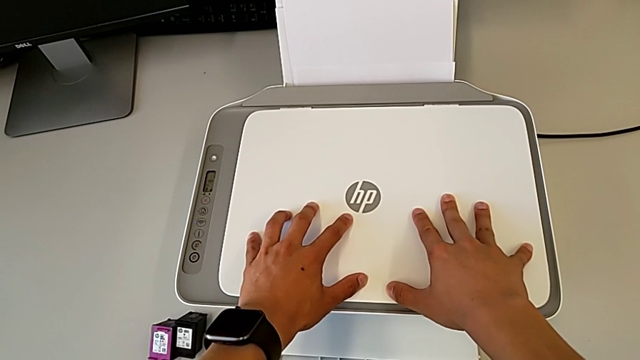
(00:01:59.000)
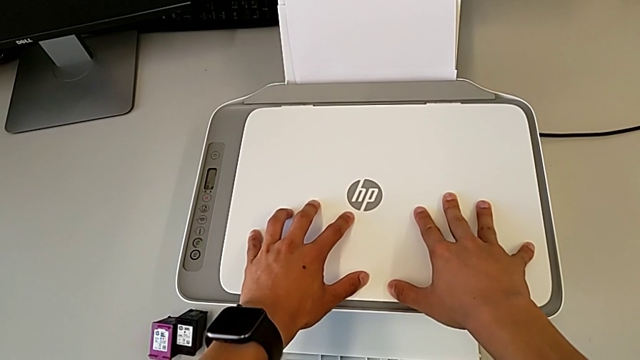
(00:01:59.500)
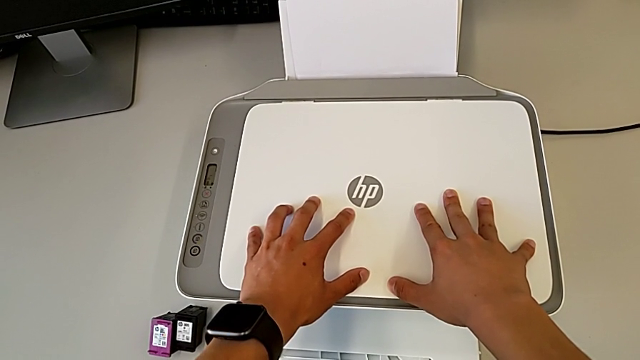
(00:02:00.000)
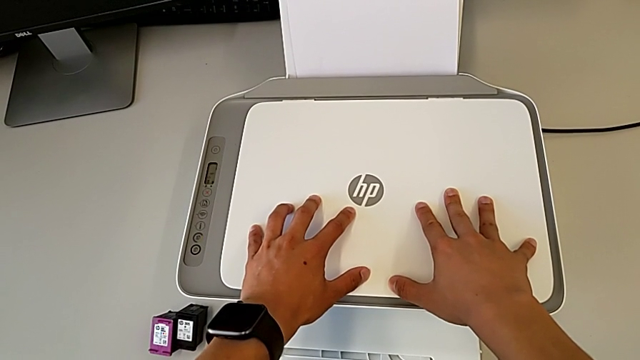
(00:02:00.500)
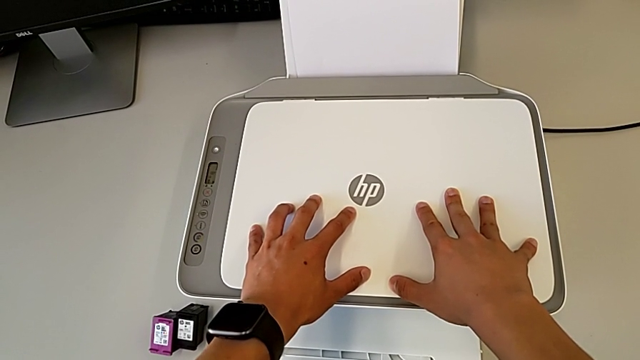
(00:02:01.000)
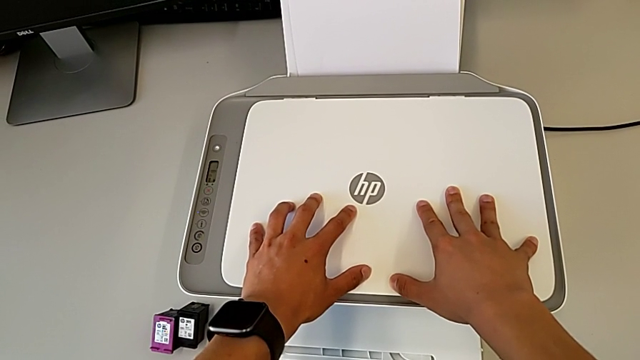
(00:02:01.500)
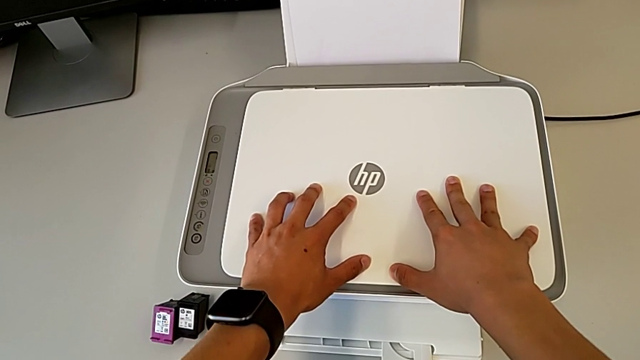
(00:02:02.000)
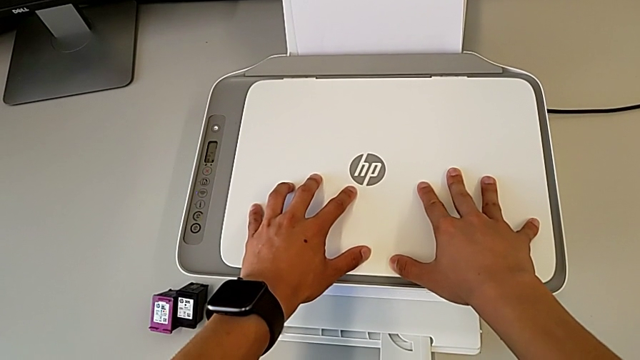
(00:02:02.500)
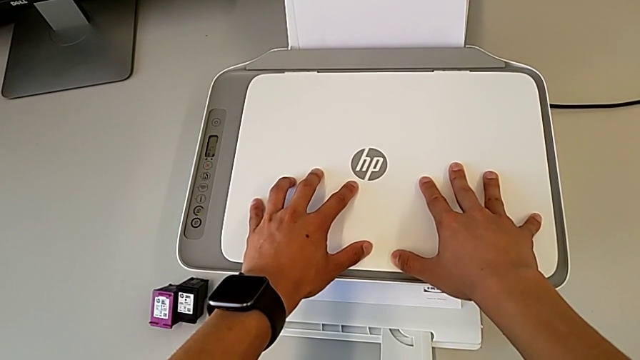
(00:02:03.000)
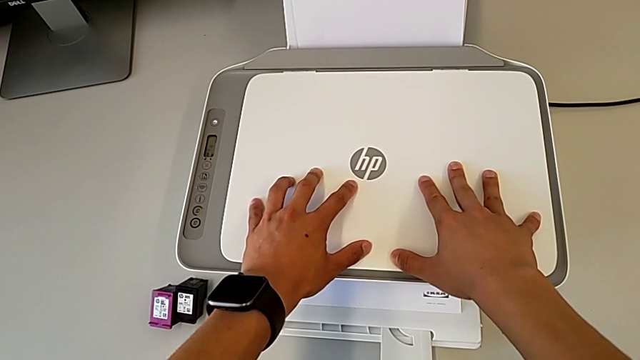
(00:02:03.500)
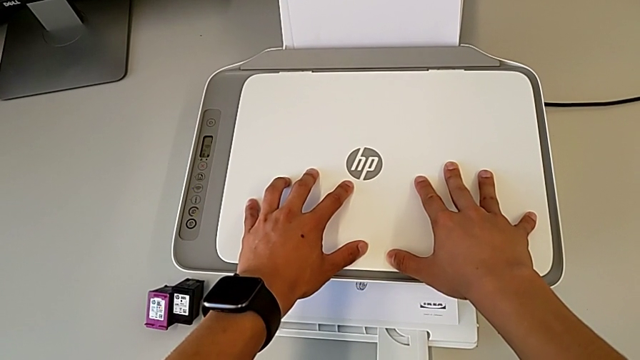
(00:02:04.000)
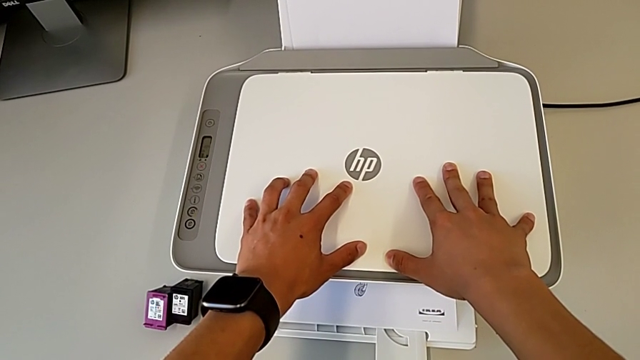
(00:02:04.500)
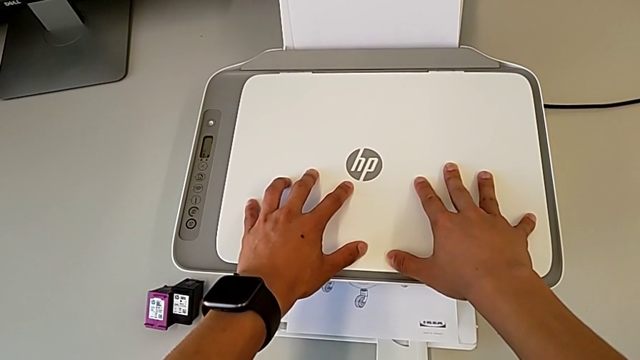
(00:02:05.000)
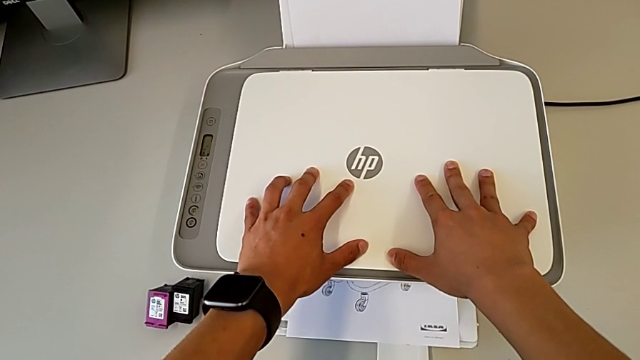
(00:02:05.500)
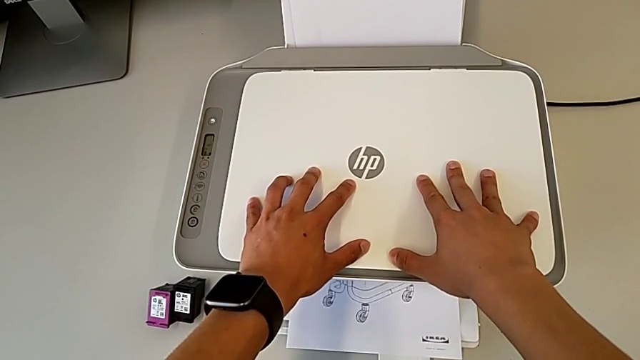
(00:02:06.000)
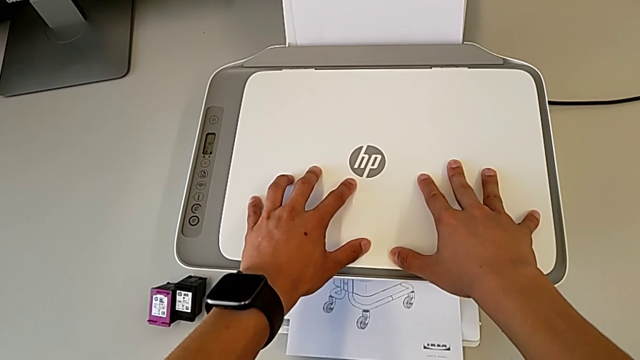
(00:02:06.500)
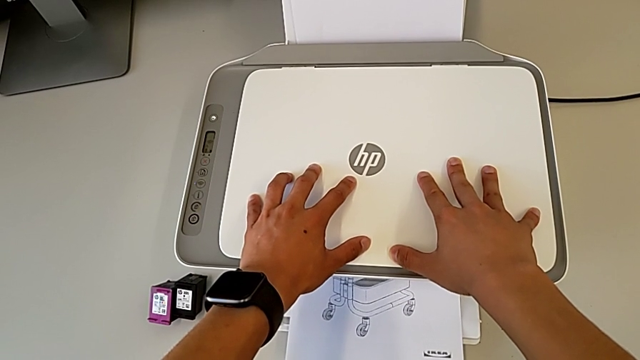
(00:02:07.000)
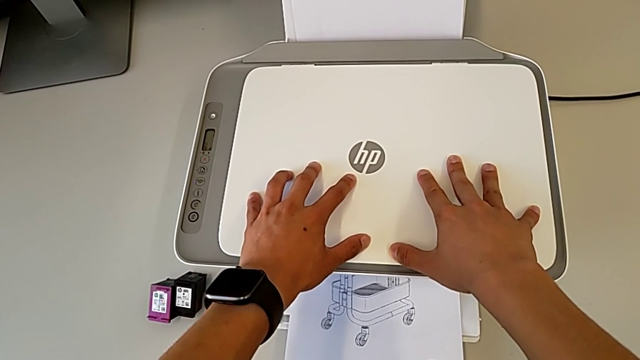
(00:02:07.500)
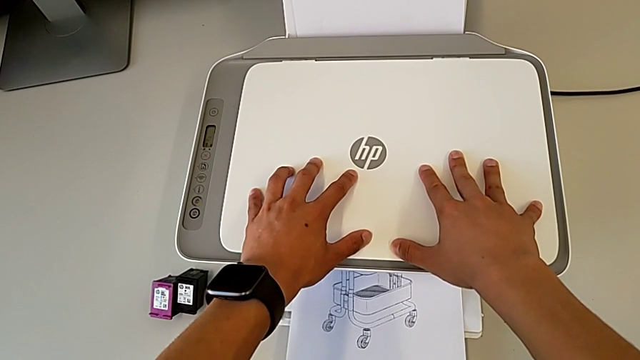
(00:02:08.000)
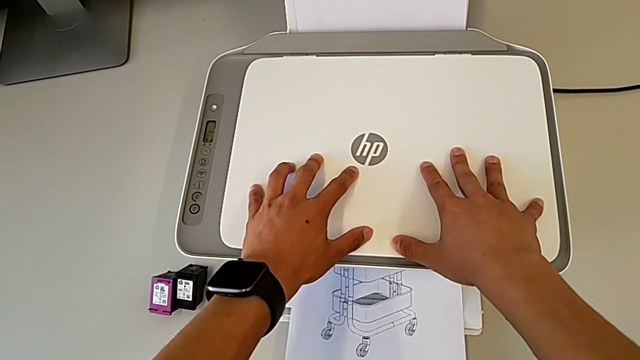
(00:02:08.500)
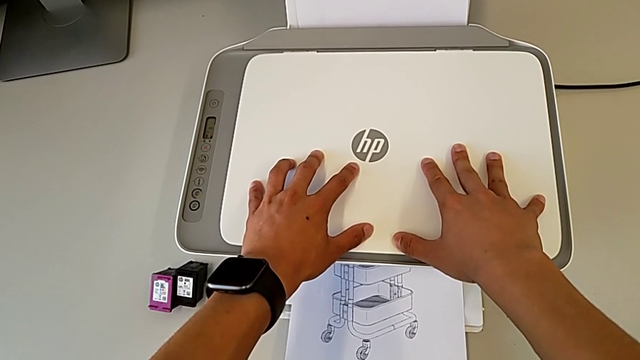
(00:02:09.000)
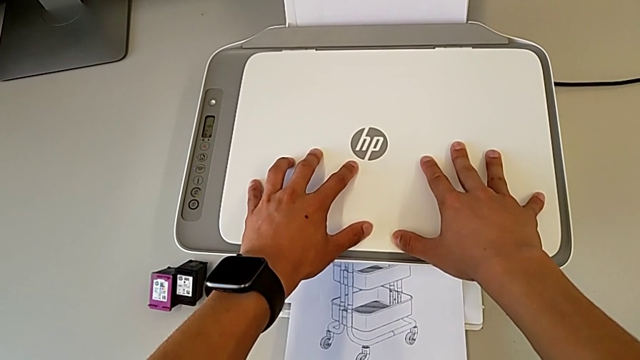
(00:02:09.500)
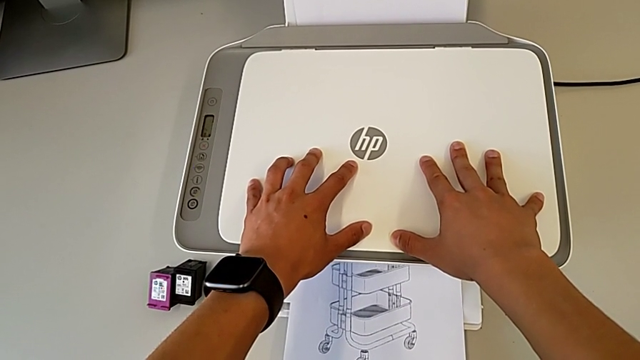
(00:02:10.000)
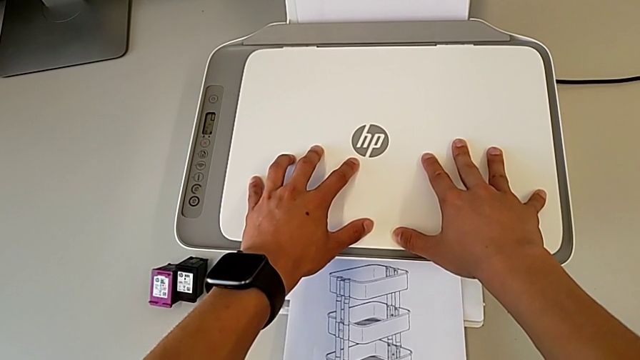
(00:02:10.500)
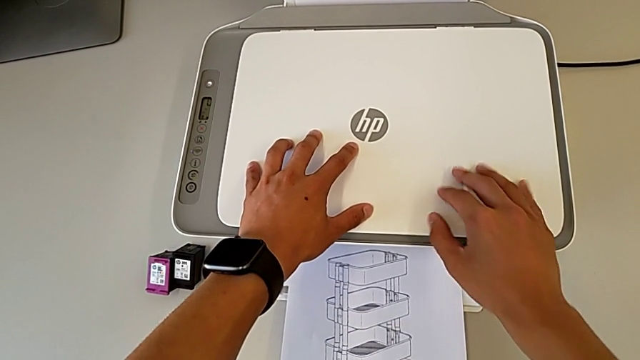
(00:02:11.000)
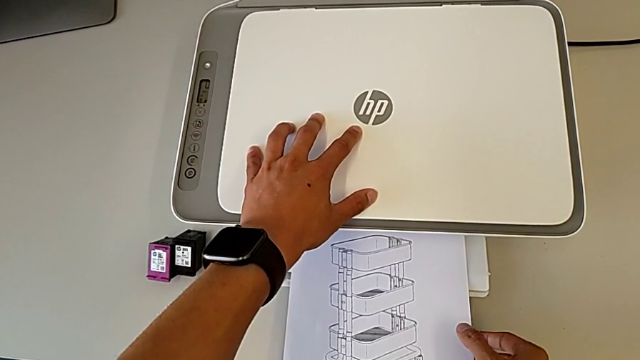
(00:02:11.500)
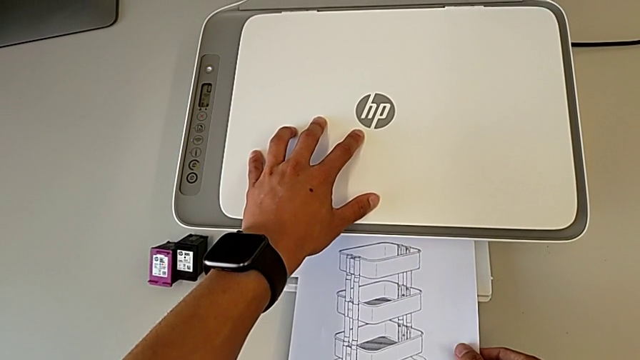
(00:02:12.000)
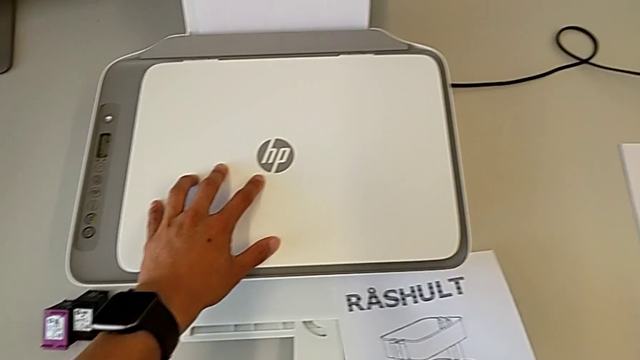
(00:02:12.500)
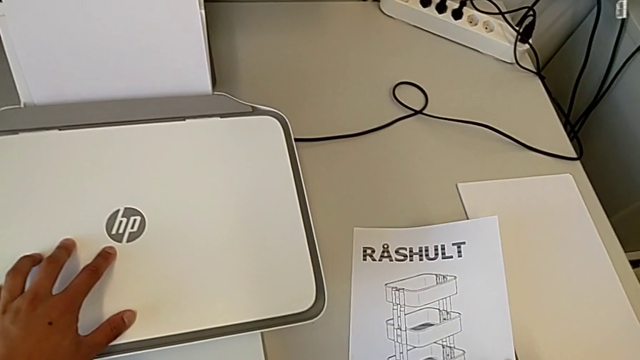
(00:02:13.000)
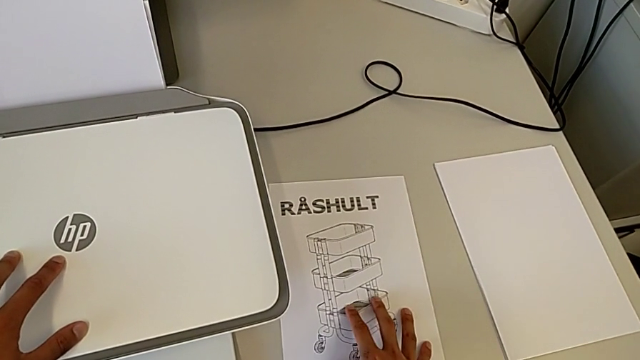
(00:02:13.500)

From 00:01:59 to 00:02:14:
The camera wearer is making a copy of the black and white paper. They place the copy.

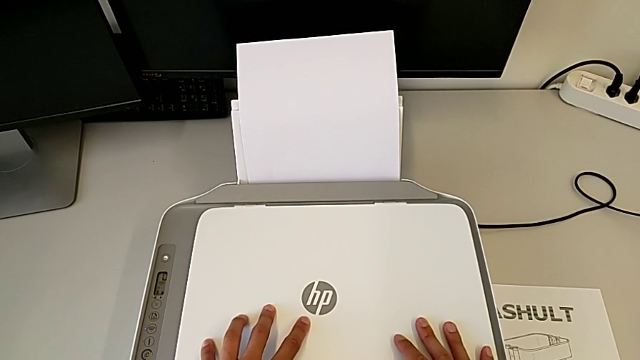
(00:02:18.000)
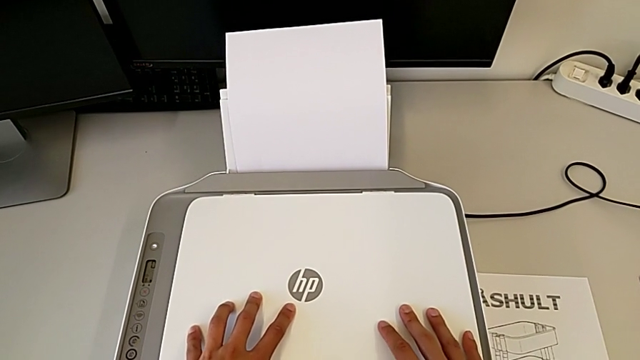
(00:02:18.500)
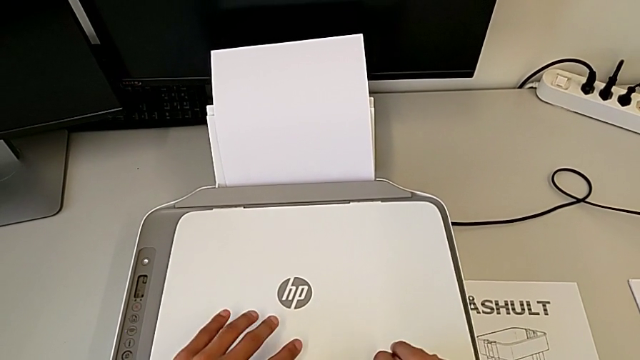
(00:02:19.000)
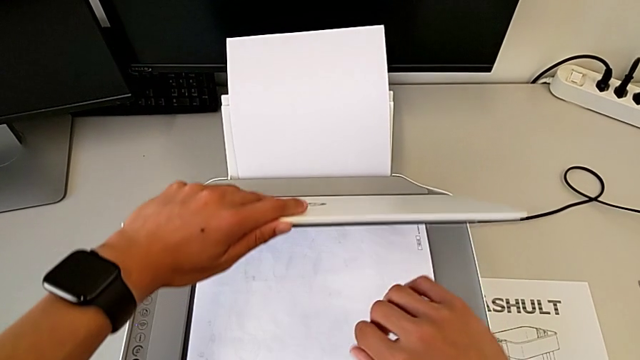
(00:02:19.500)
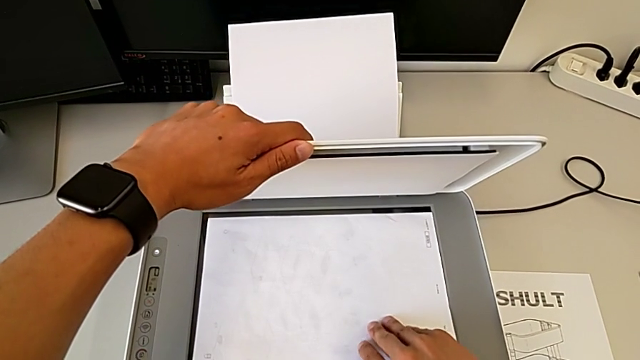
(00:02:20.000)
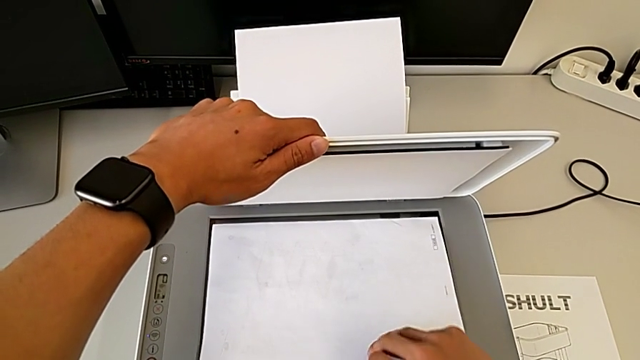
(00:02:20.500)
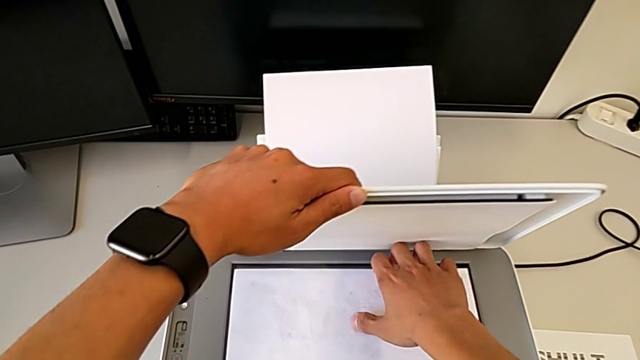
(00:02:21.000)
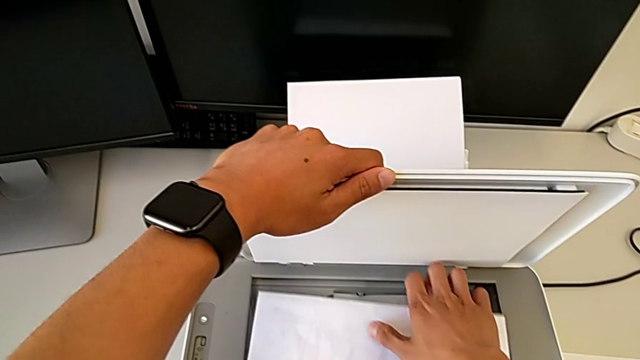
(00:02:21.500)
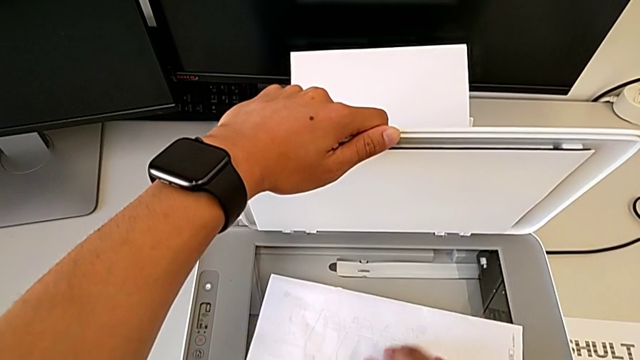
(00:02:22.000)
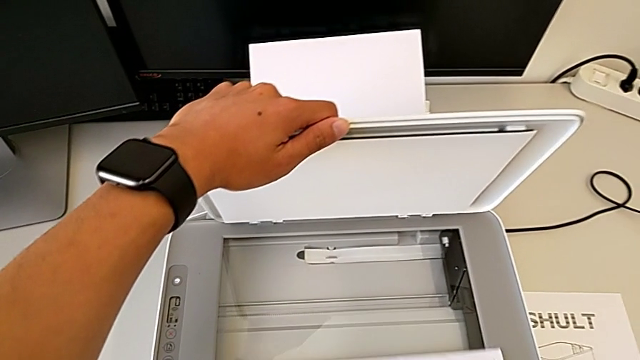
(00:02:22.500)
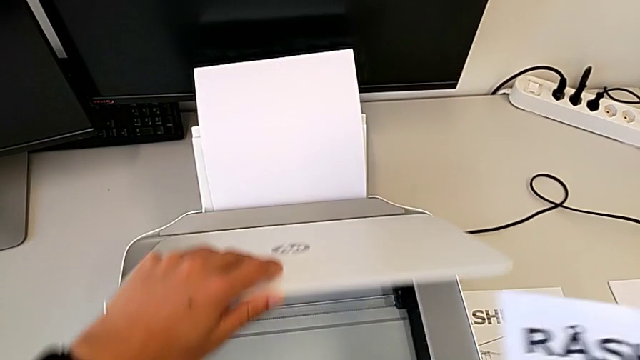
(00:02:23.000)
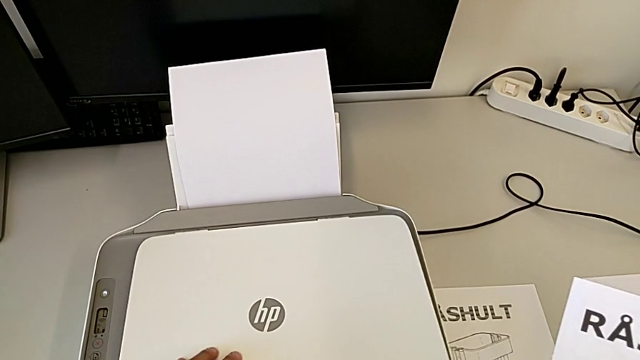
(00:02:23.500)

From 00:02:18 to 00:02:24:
The camera wearer is taking out the paper from the copy tray. They open the printer, grab the copy and close the printer.
